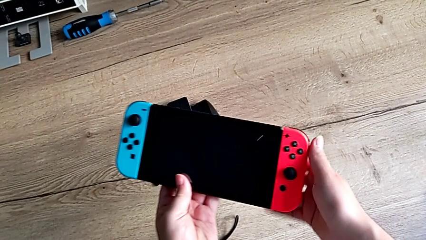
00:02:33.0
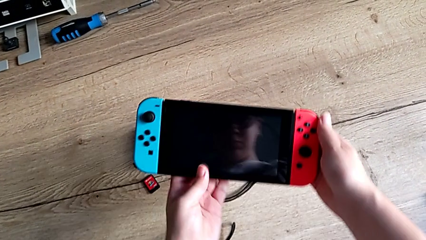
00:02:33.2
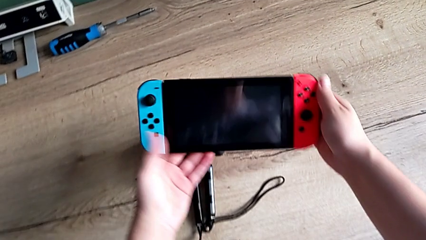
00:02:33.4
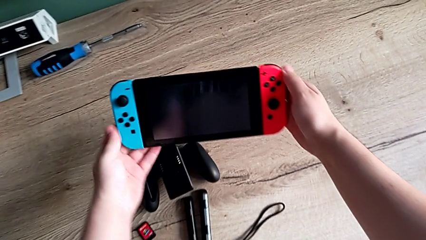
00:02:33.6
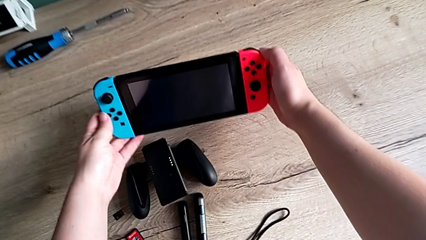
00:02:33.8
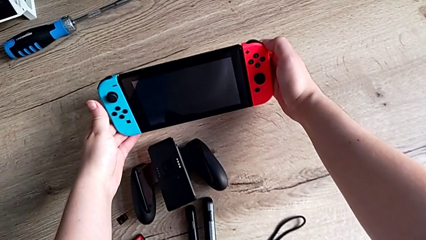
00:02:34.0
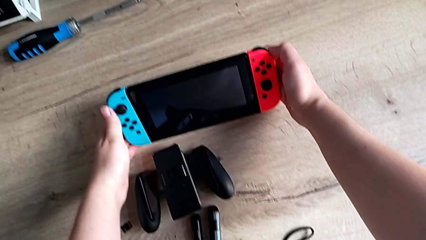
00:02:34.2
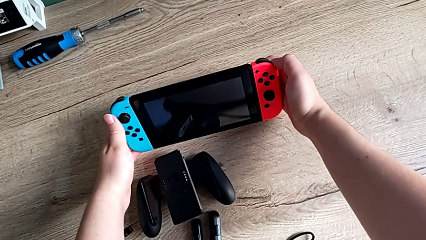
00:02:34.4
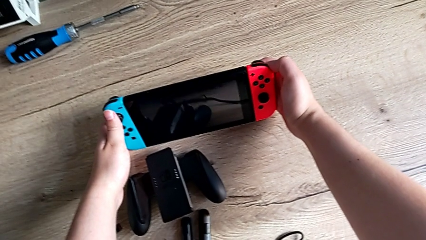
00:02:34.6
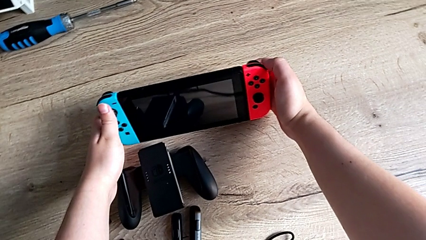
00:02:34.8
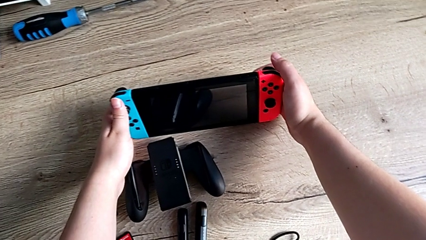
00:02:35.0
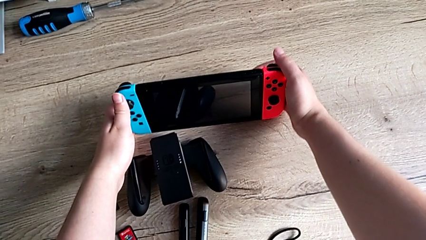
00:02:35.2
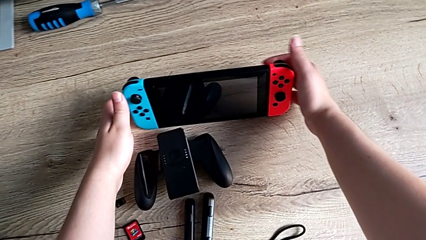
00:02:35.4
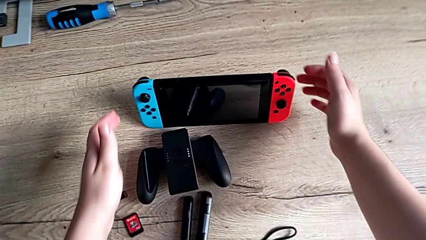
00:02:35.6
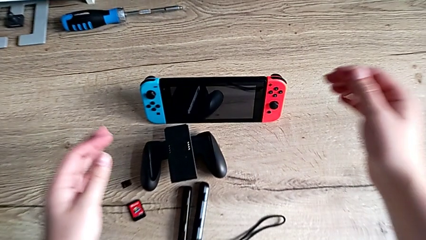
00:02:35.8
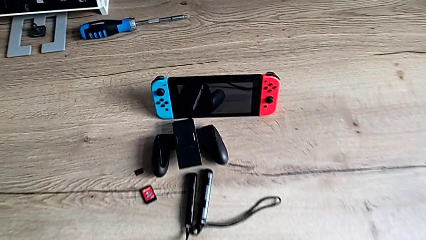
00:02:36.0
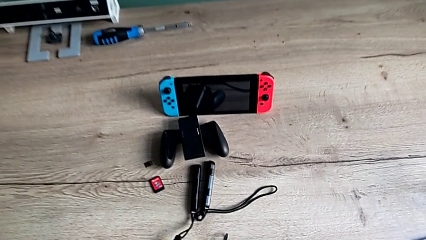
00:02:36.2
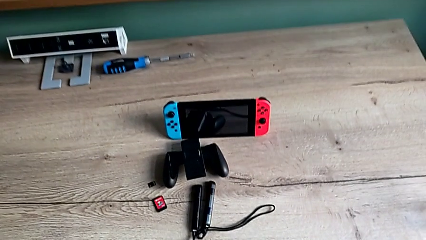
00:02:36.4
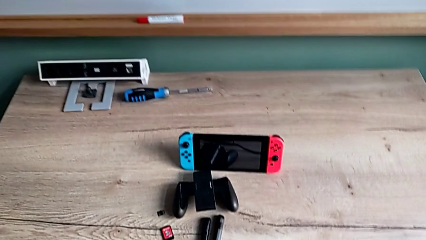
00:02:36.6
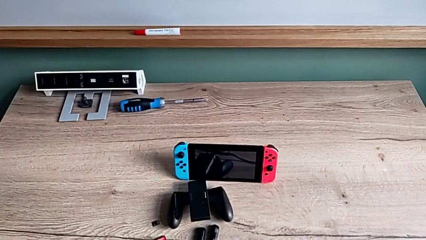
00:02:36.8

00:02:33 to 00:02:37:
The camera wearer is pulling out the kickstand of the Nintendo Switch. They place the Nintendo Switch.

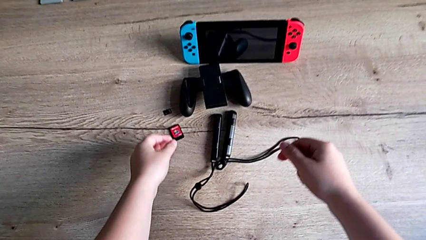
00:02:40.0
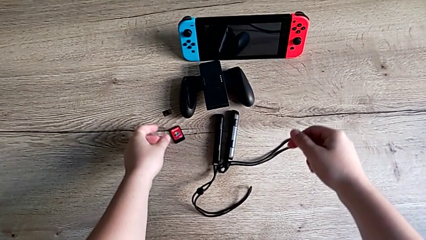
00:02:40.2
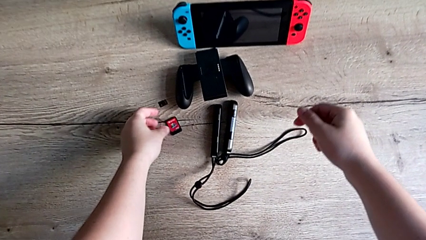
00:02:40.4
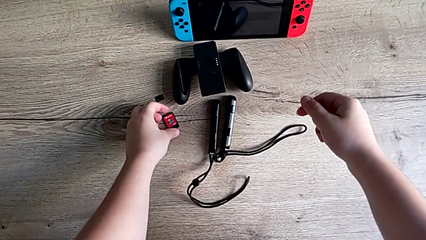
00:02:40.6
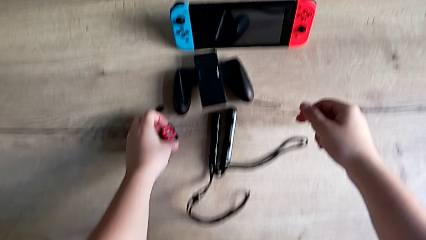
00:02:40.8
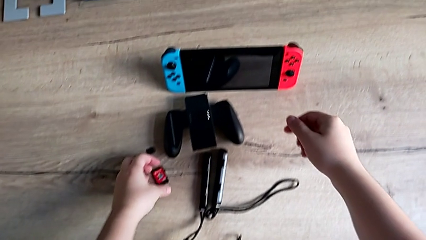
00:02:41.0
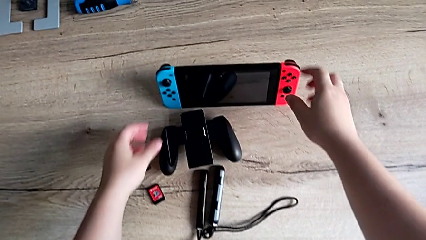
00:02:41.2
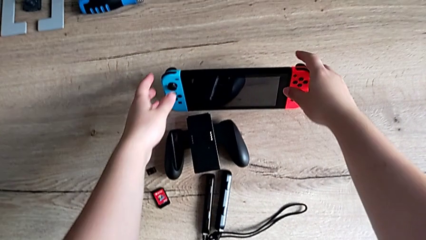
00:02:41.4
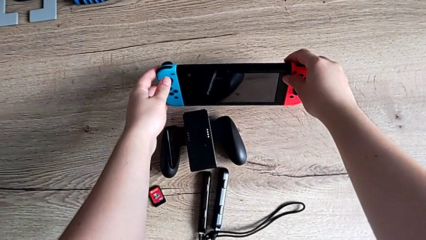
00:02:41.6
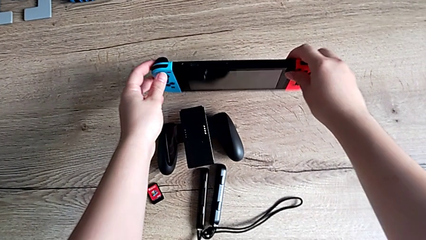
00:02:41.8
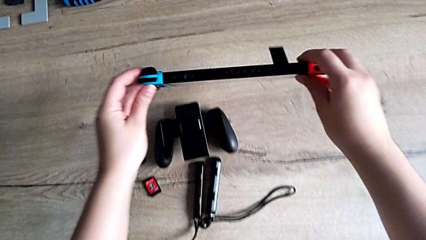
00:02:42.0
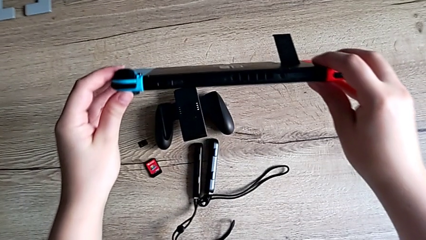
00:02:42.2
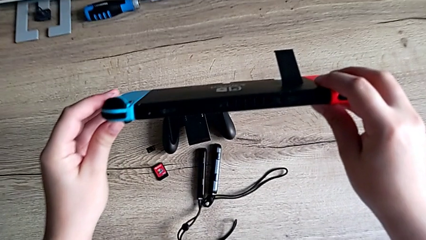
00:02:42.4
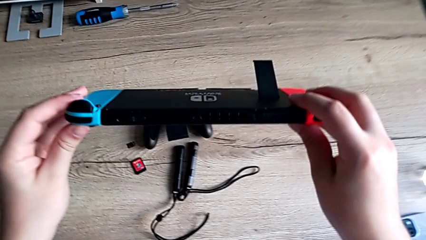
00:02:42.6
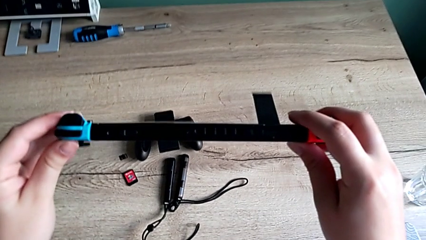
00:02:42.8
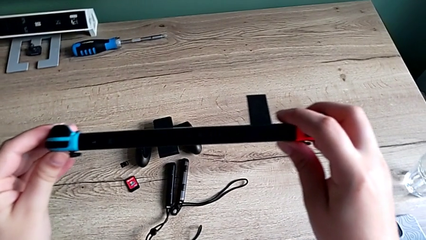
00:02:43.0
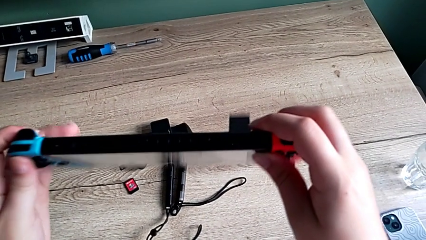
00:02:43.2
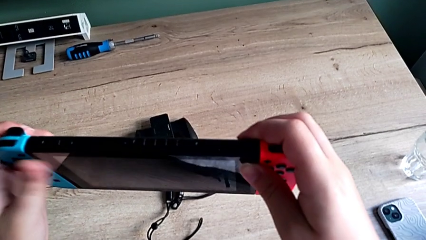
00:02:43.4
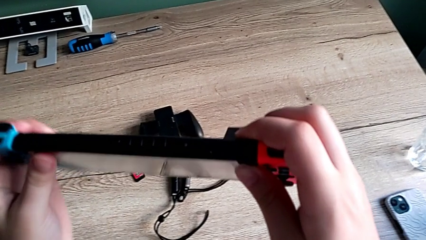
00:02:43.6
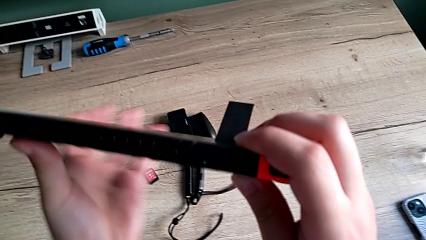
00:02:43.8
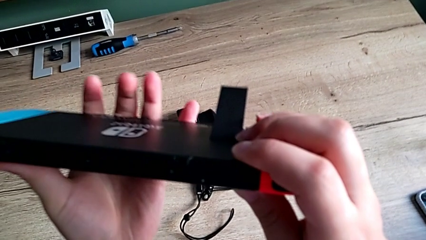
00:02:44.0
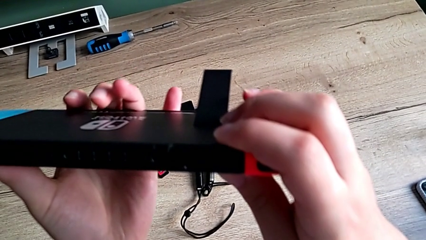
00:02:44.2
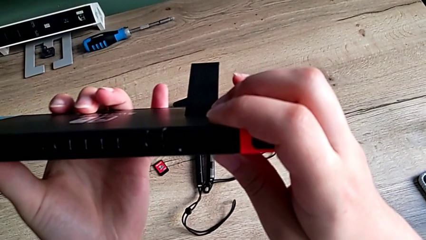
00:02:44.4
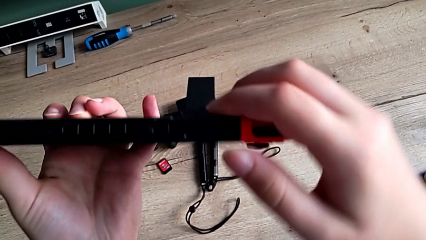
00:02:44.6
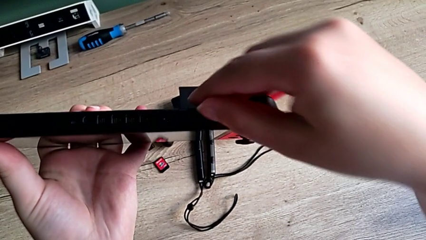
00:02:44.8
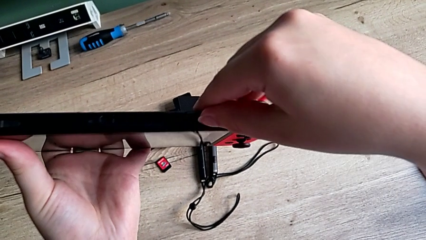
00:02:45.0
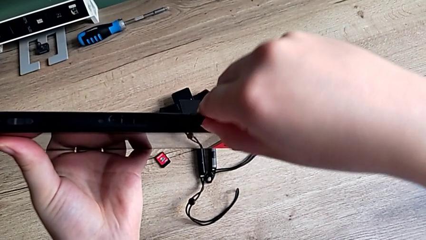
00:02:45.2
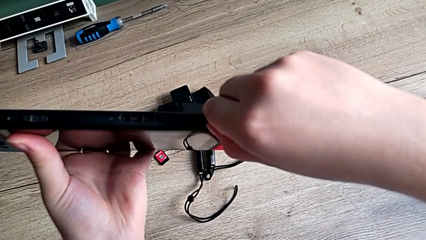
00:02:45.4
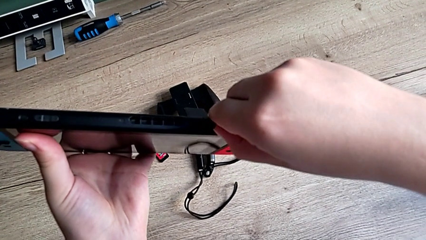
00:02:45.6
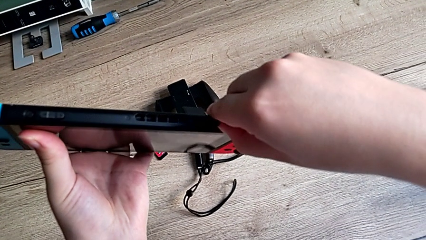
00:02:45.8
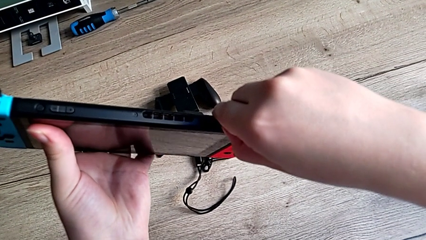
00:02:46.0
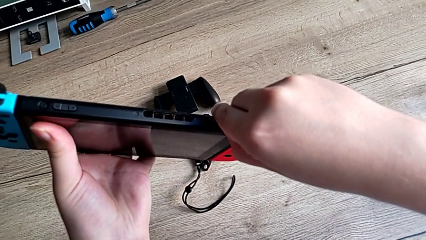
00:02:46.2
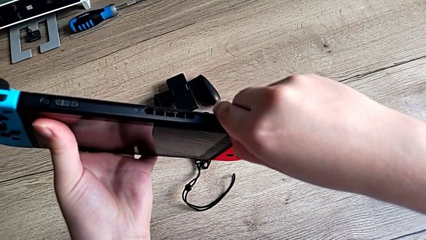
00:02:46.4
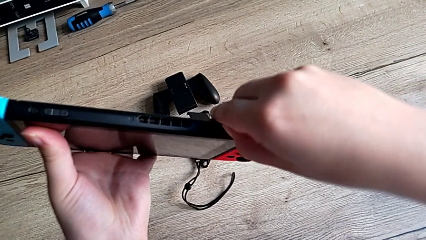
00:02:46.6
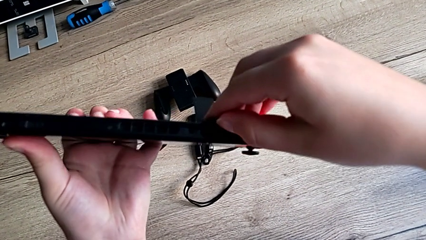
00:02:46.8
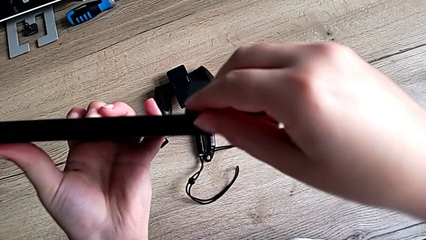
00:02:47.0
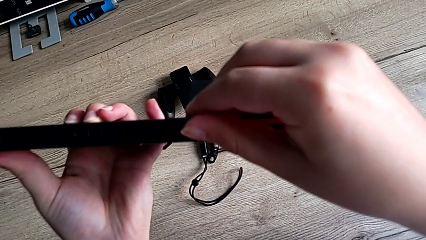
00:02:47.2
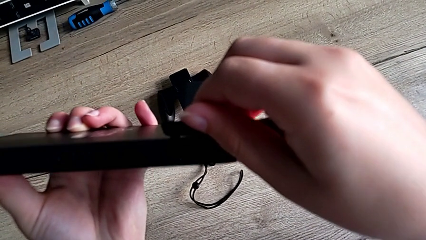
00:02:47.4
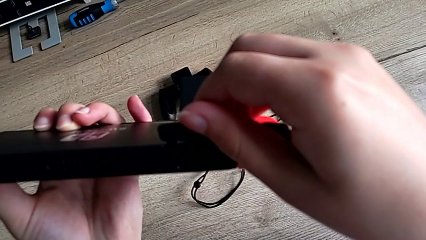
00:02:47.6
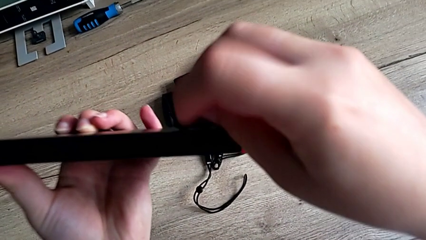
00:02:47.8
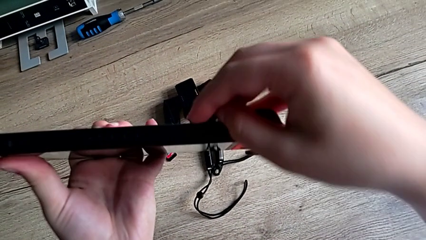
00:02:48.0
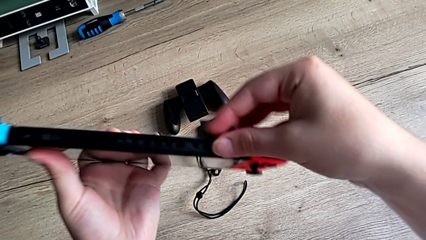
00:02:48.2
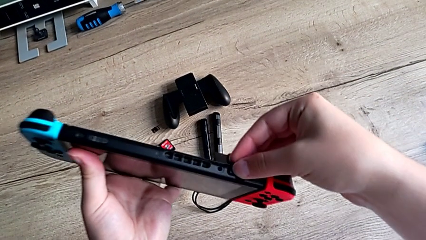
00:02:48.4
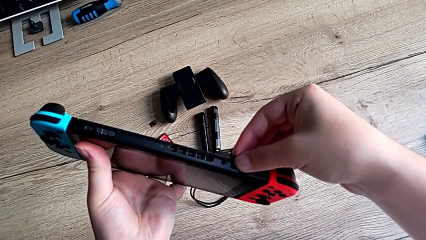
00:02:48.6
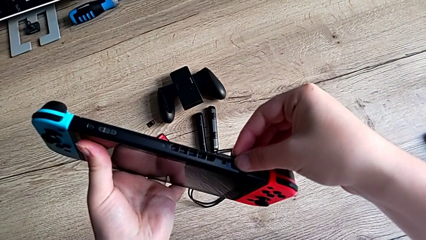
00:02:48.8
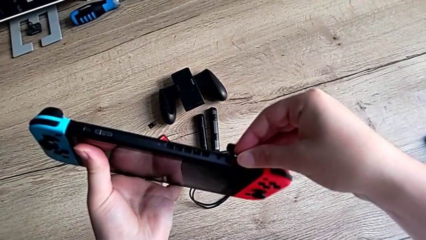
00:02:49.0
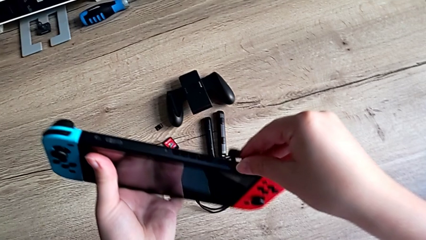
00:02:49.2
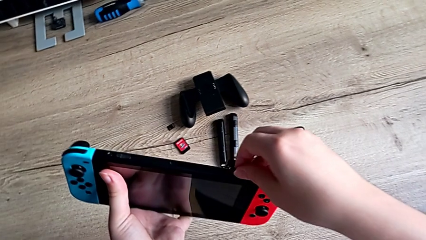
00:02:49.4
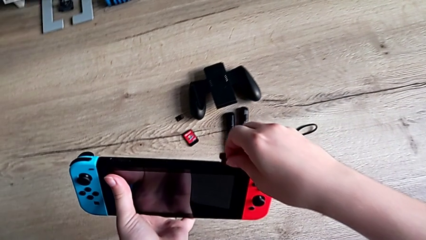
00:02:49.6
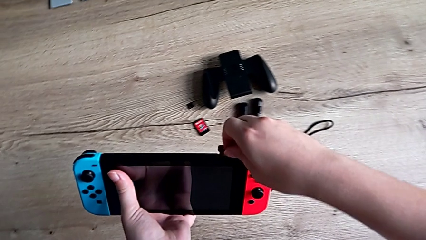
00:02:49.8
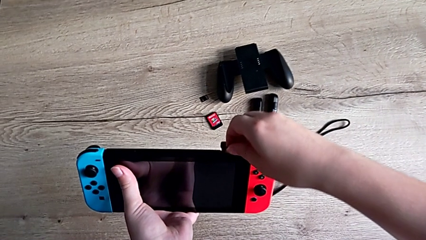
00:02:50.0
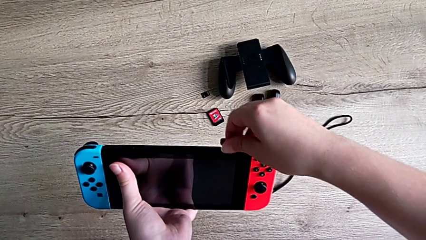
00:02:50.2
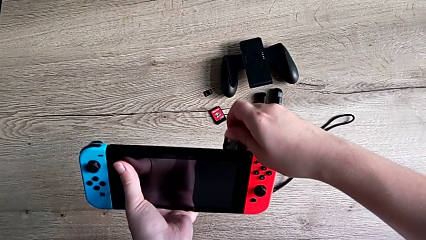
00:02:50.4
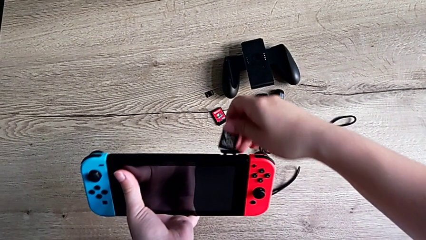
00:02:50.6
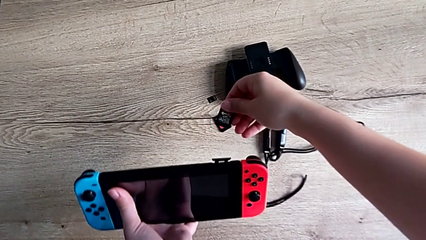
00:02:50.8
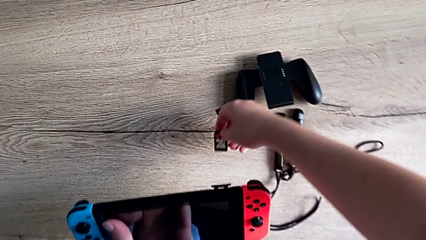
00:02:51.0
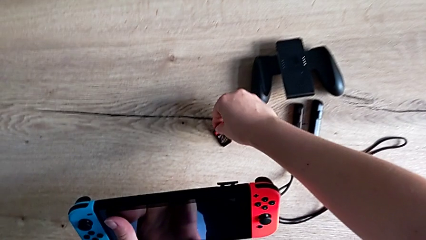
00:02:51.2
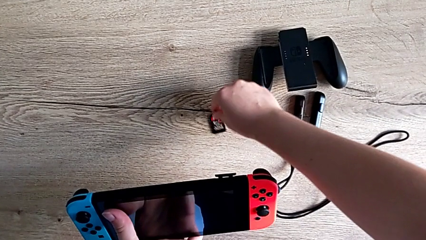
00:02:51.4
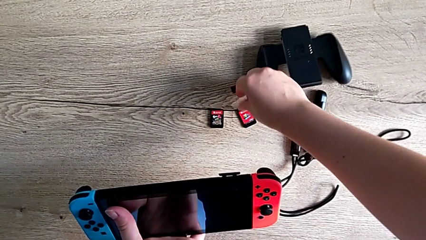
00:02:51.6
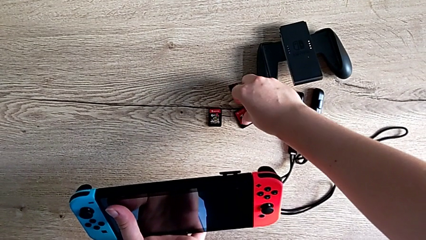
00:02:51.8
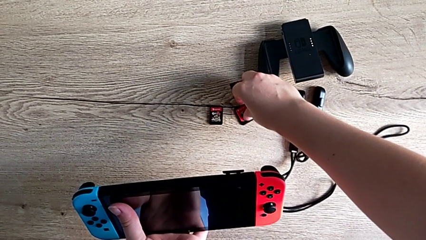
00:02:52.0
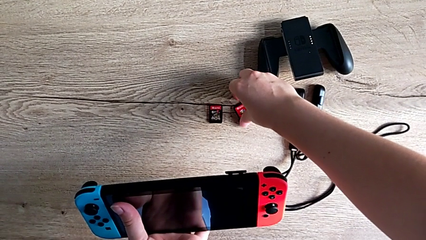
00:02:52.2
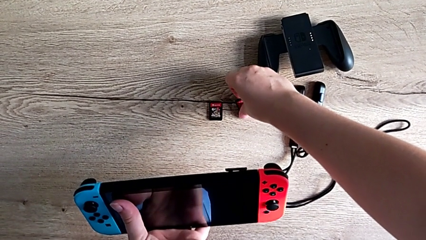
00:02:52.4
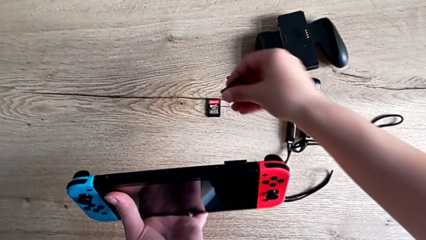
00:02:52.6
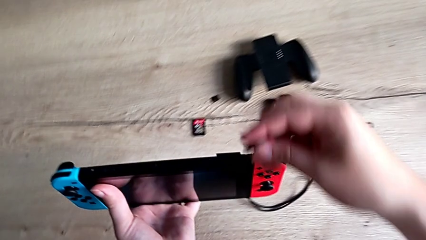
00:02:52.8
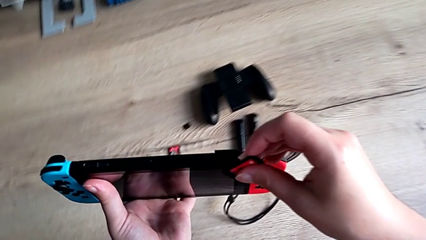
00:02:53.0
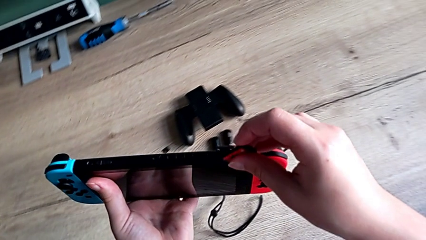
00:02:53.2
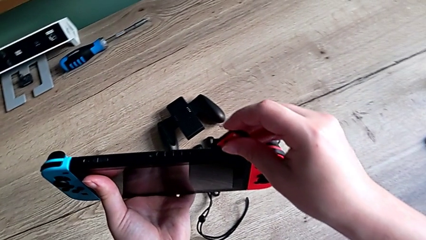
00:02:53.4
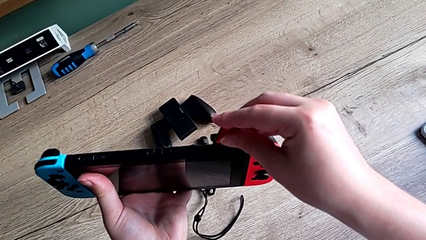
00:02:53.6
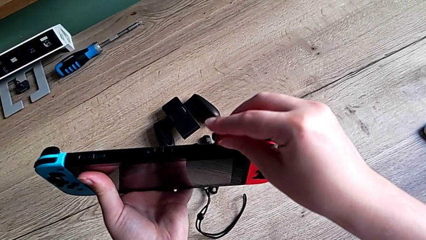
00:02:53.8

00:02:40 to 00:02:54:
The camera wearer is changing the game card of the Nintendo Switch. They grab the game card, grab the Nintendo Switch, open the lid, push the old game card, withdraw the game card and grab the new game card.
